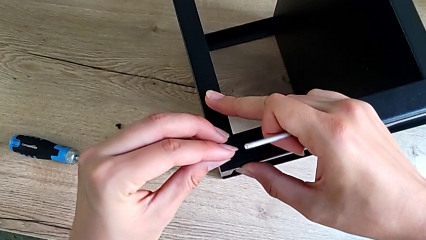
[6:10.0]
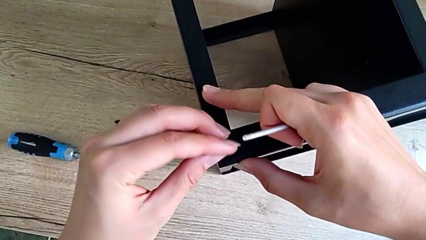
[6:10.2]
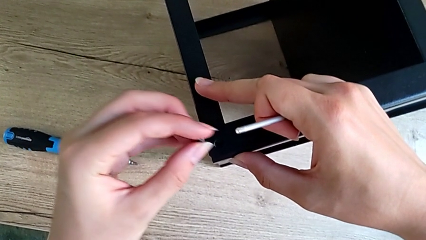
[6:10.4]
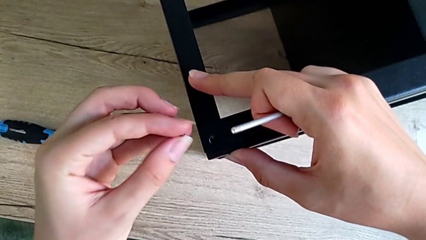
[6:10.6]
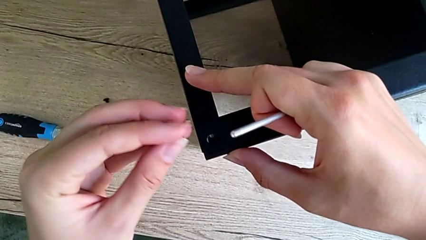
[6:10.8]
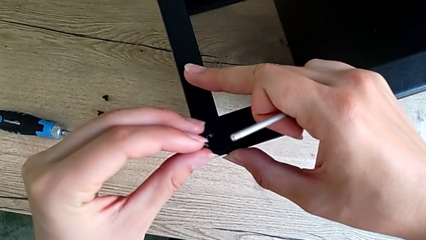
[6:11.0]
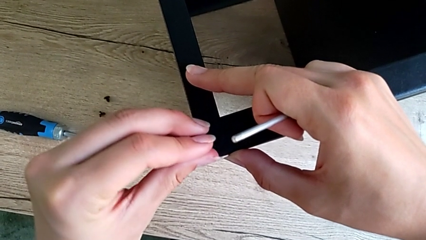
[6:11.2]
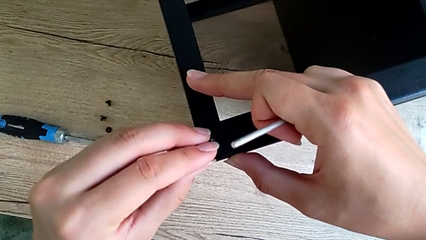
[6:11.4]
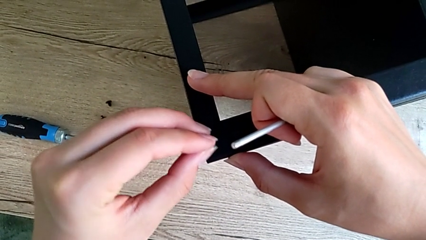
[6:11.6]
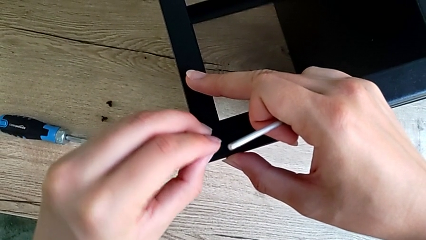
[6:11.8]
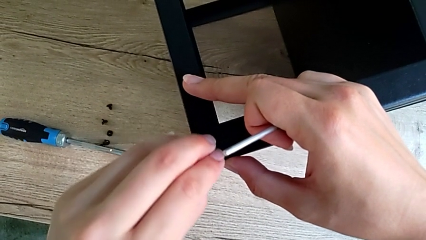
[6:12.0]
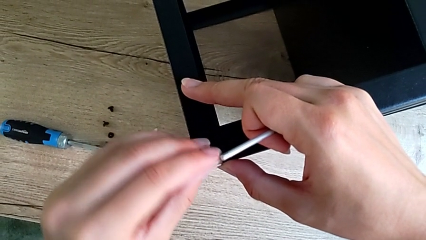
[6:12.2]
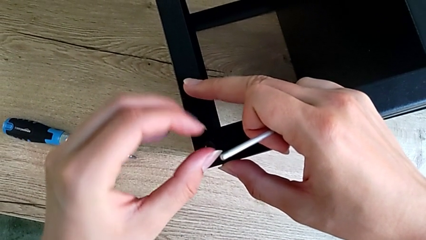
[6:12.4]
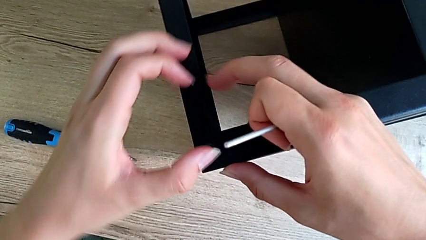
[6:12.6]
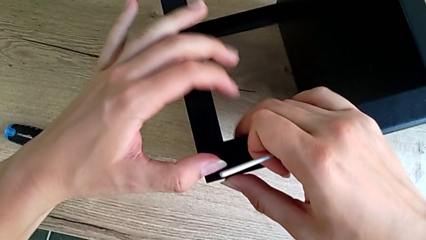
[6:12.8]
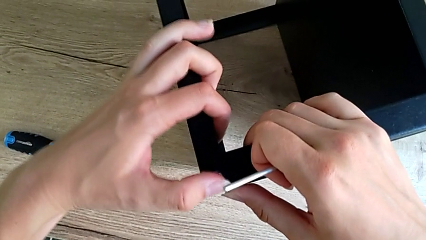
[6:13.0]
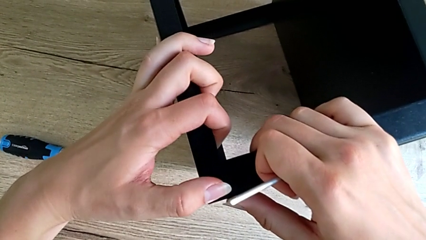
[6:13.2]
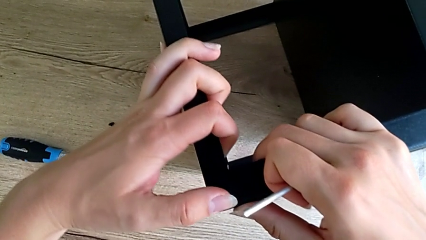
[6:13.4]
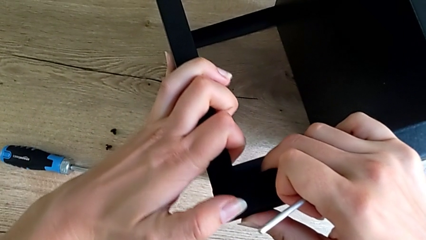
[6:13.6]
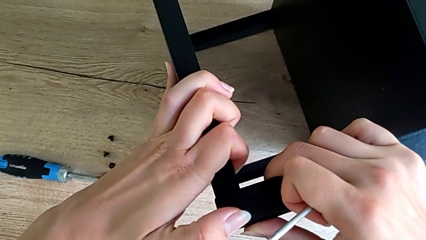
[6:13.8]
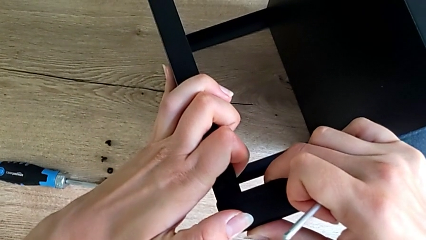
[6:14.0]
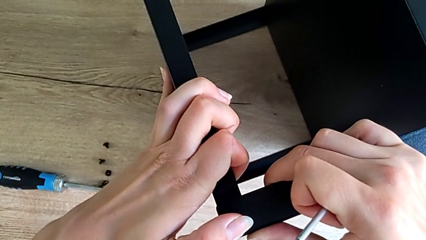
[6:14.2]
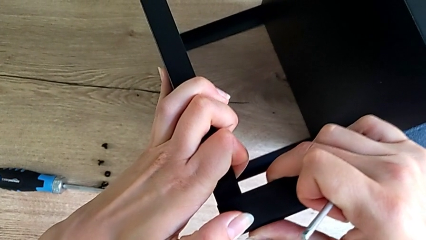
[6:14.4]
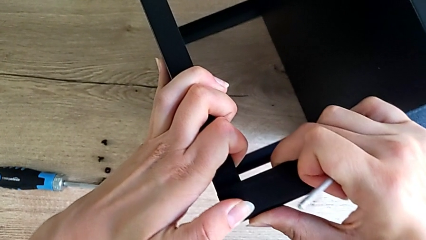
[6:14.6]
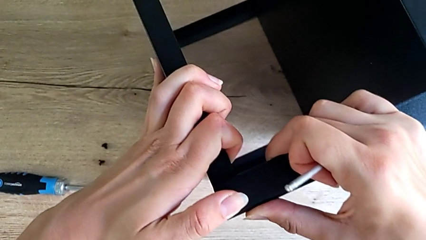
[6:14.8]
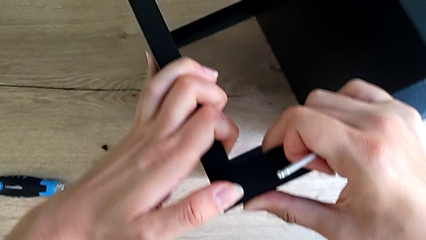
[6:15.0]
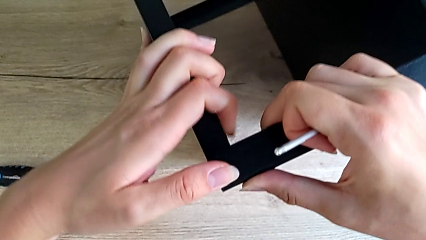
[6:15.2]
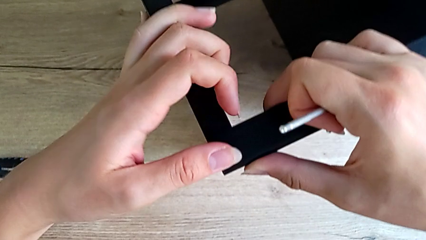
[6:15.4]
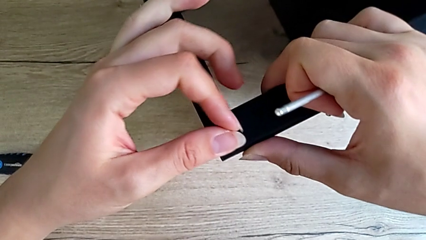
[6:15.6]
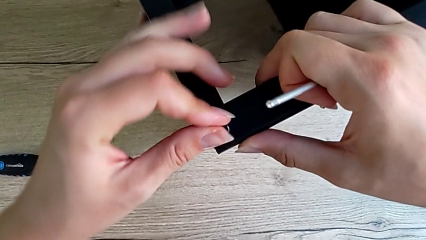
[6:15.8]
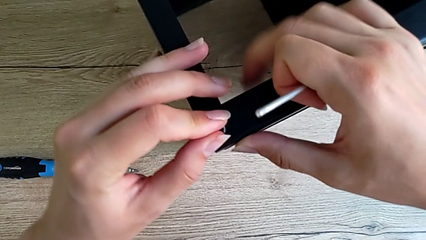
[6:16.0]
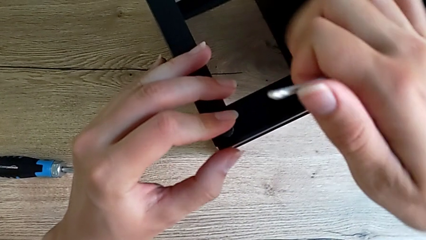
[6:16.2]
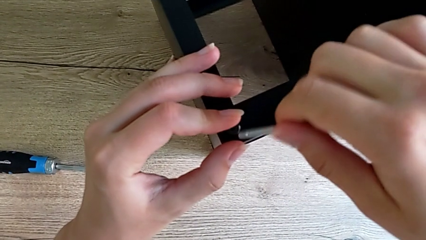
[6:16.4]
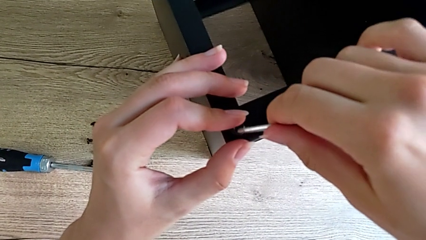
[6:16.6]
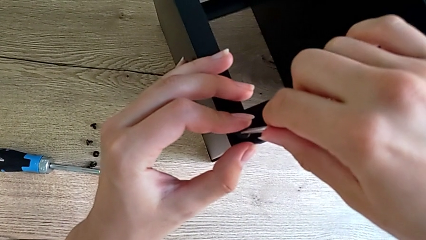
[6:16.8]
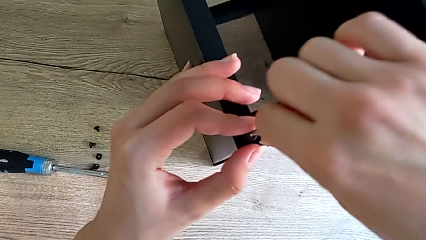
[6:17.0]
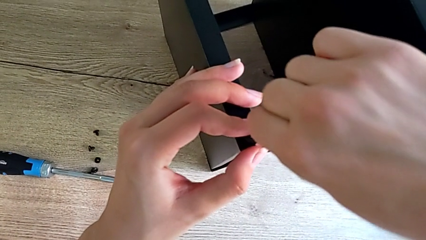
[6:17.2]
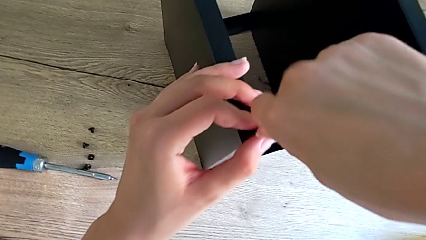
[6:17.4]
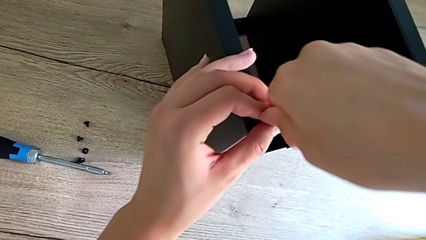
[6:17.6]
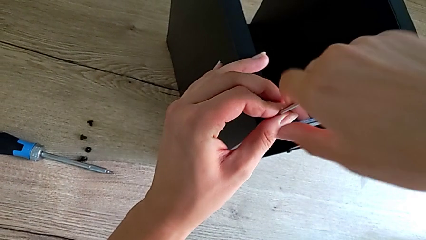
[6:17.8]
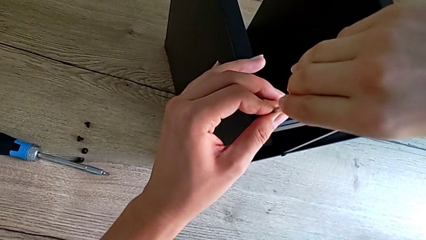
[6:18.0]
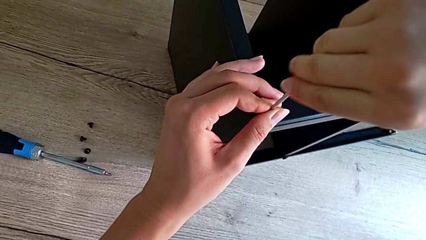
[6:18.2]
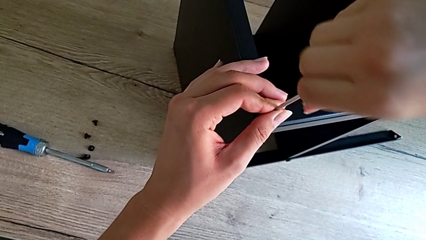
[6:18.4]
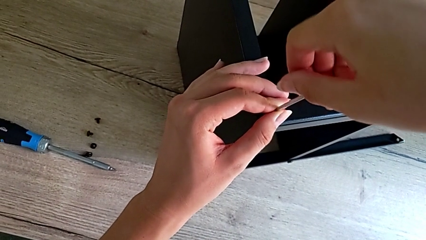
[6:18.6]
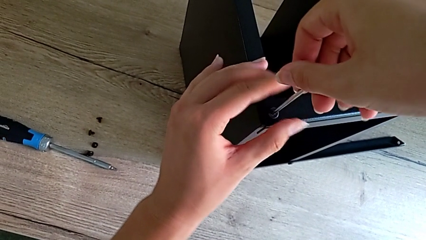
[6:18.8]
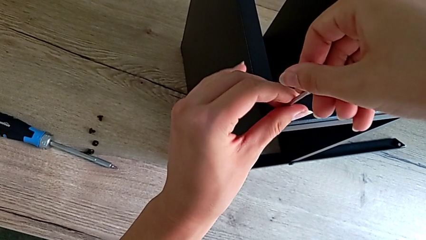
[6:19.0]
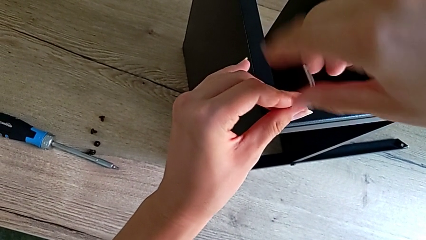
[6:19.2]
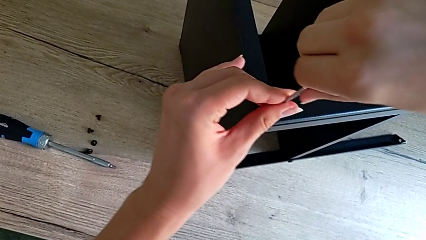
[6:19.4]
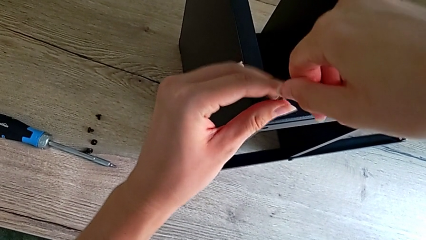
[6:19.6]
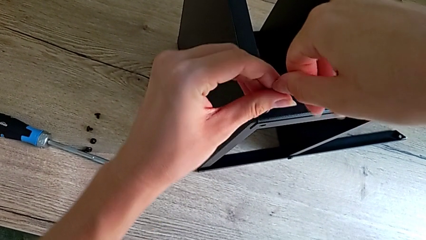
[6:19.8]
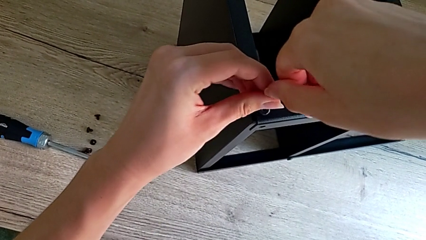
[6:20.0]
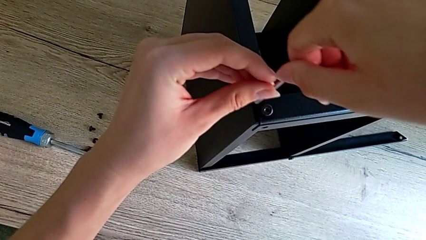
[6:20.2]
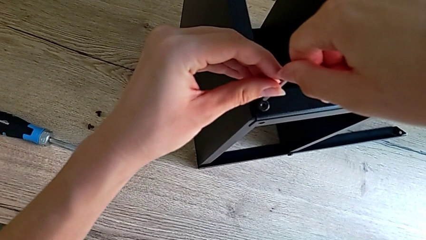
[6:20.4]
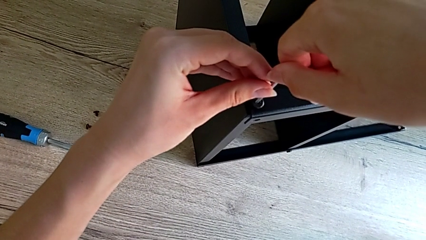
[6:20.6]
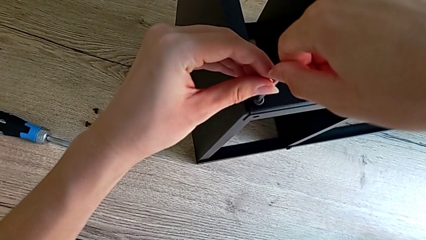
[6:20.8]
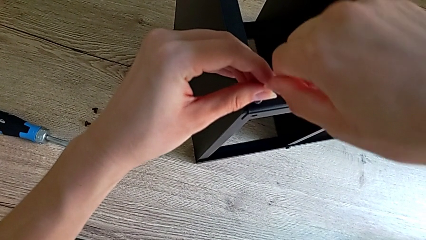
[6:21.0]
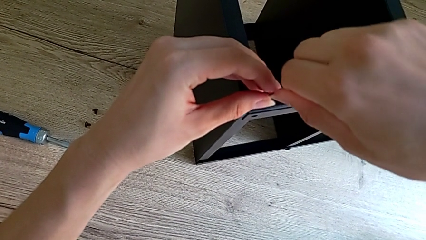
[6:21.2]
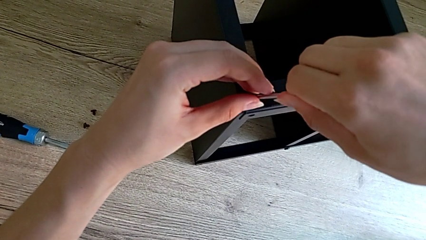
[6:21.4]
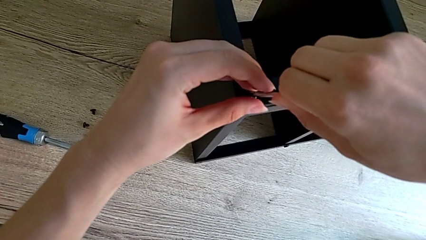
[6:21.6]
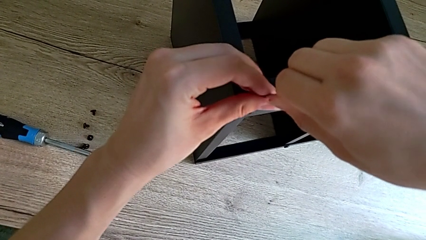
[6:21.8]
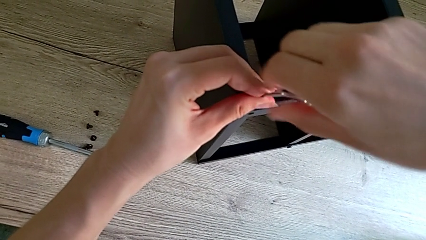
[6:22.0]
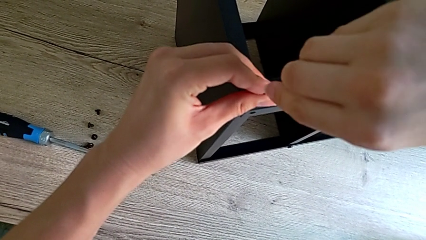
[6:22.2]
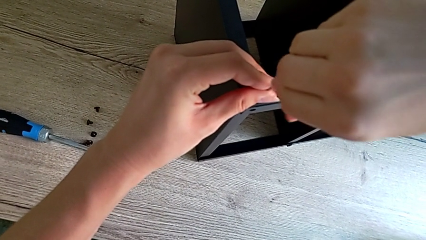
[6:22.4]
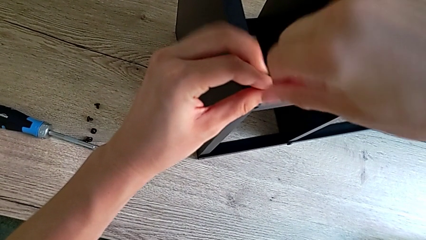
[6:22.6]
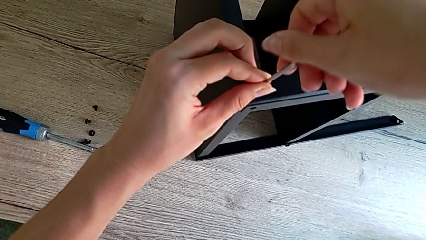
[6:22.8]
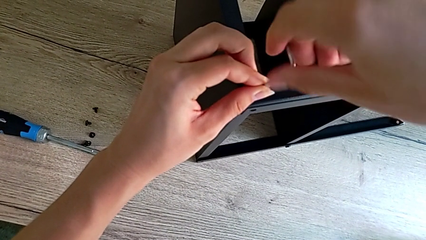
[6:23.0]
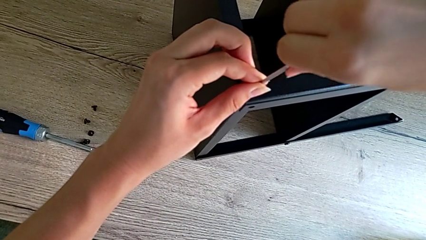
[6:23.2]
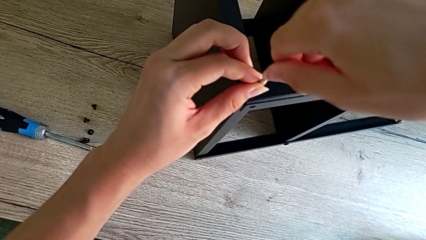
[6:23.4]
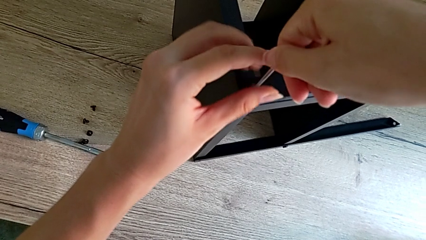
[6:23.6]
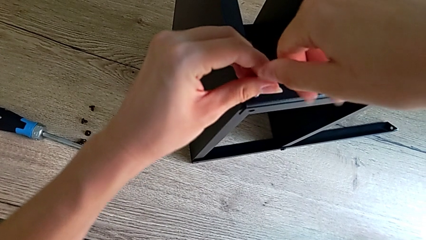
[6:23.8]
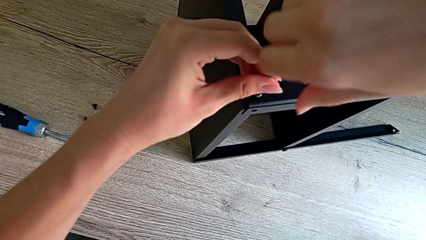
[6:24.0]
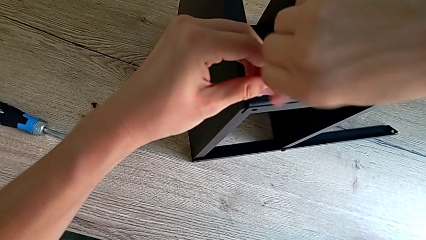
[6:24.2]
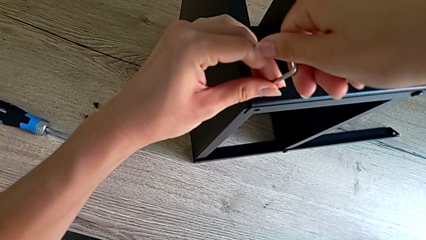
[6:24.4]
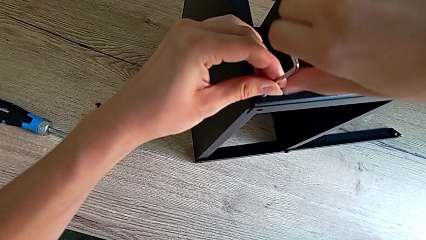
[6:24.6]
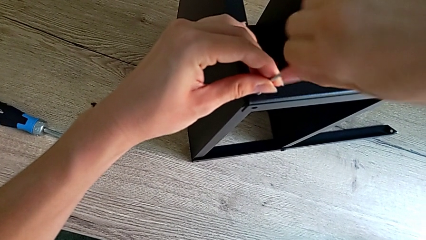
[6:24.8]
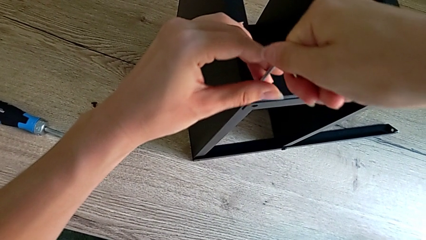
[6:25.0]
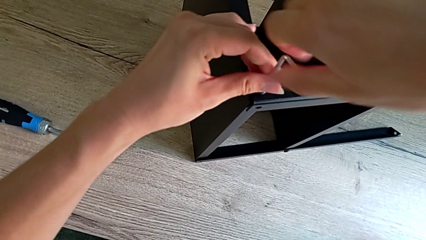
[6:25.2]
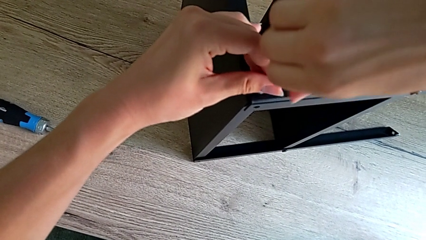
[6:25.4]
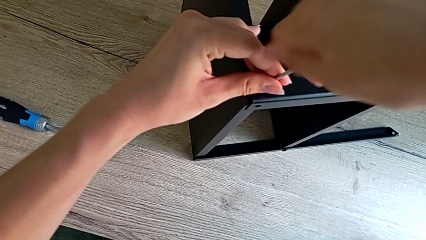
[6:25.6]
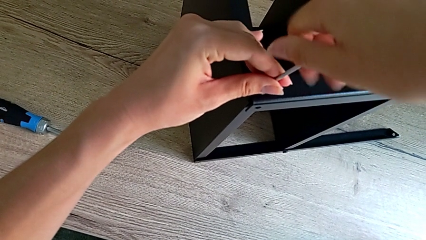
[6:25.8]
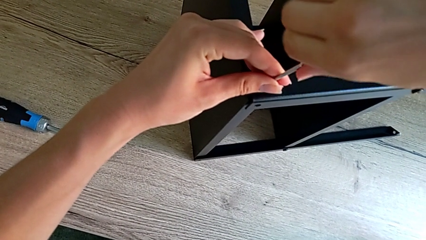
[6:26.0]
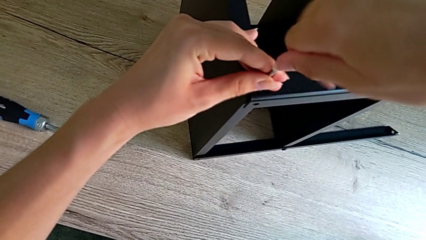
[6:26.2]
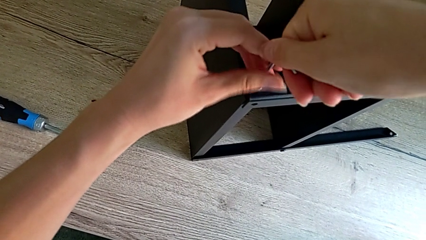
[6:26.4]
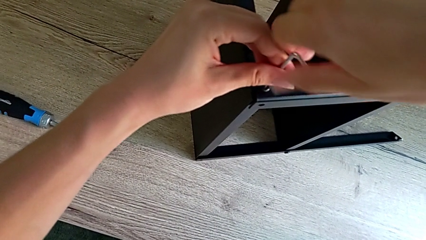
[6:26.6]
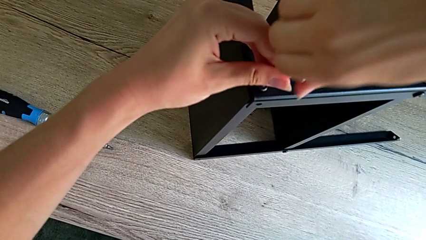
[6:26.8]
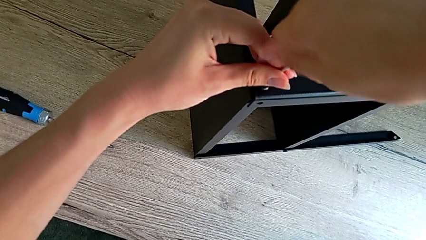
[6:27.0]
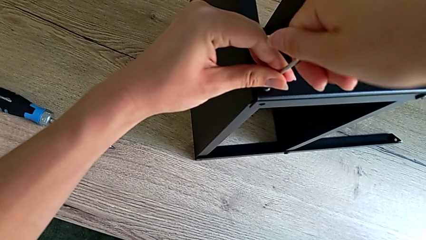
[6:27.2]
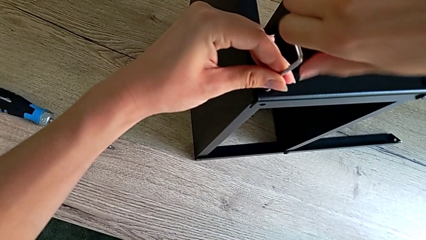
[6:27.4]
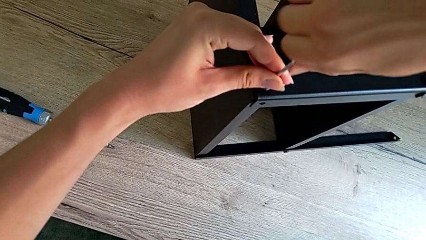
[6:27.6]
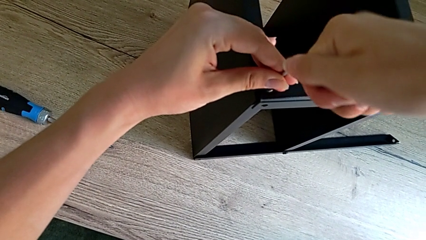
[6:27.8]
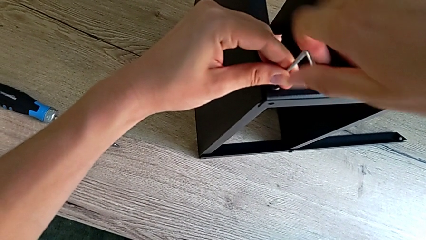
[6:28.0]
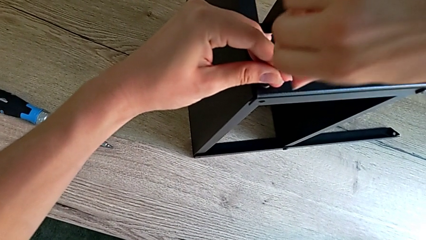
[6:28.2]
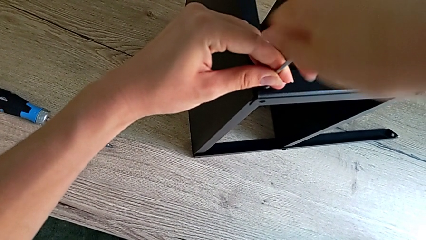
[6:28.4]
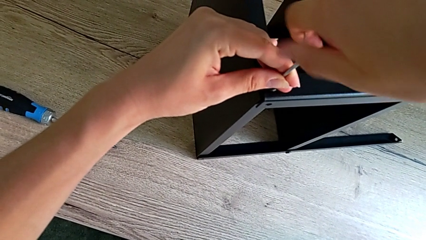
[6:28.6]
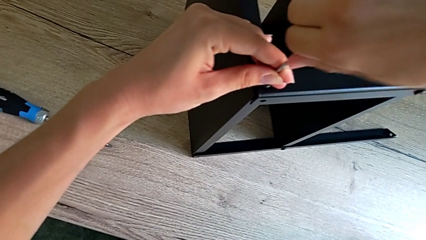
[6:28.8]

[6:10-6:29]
The camera wearer is assembling the top tray onto the legs. They insert the small hex socket head and begin to screw the little hex socket head.
